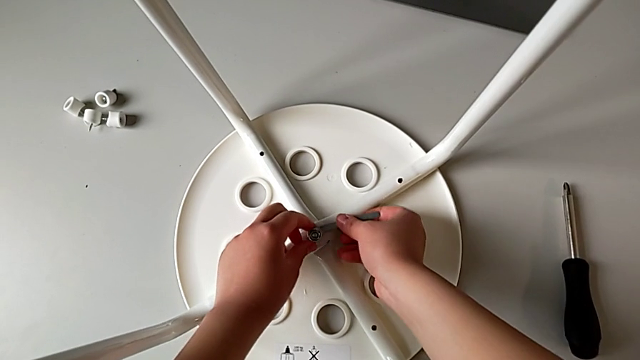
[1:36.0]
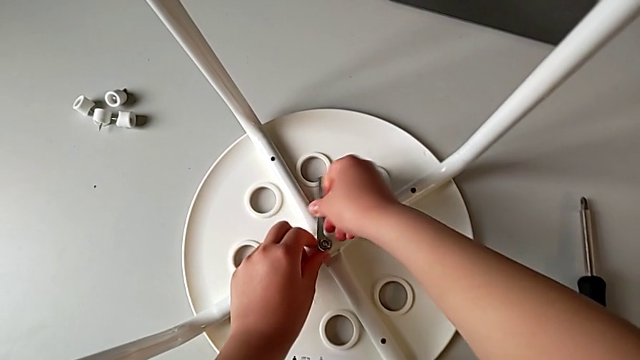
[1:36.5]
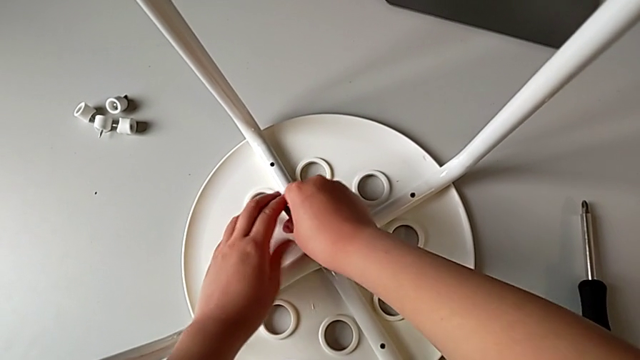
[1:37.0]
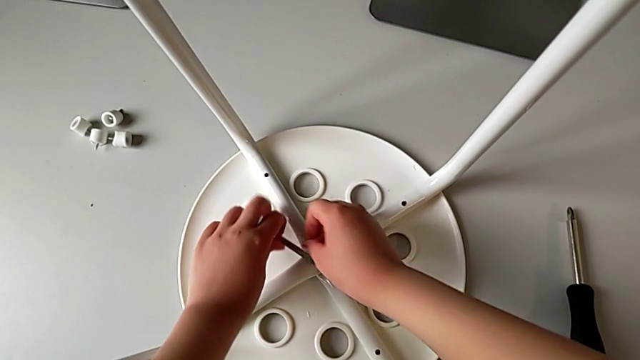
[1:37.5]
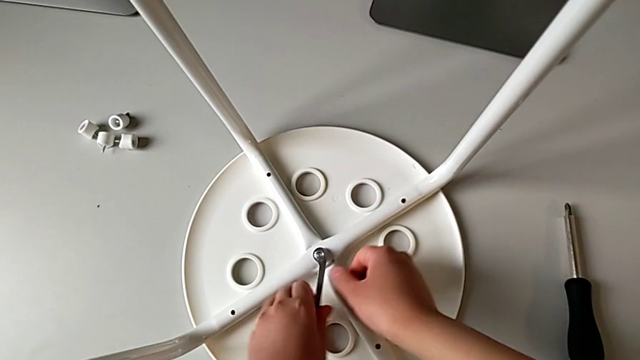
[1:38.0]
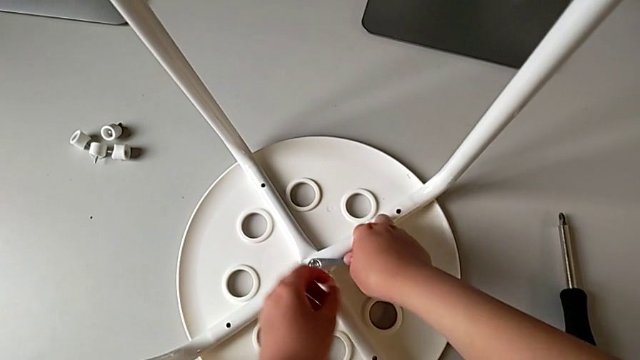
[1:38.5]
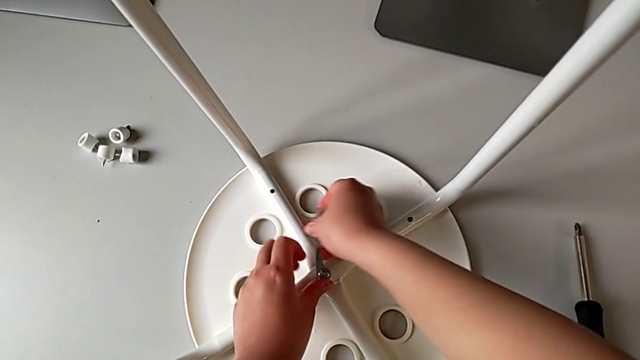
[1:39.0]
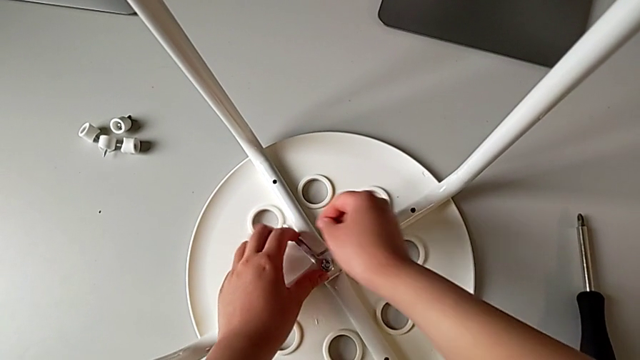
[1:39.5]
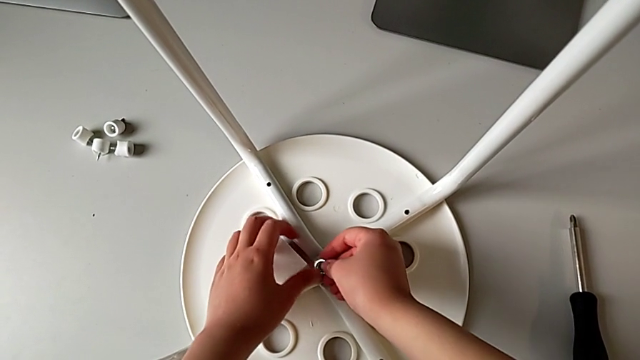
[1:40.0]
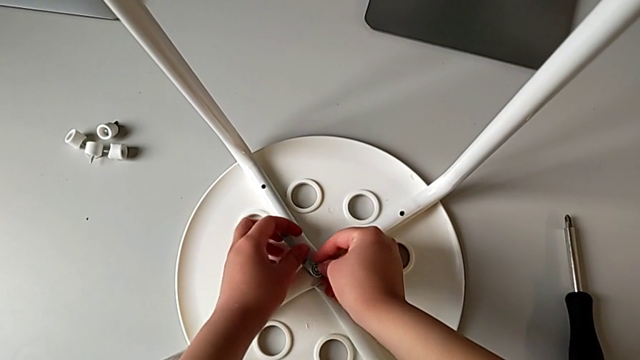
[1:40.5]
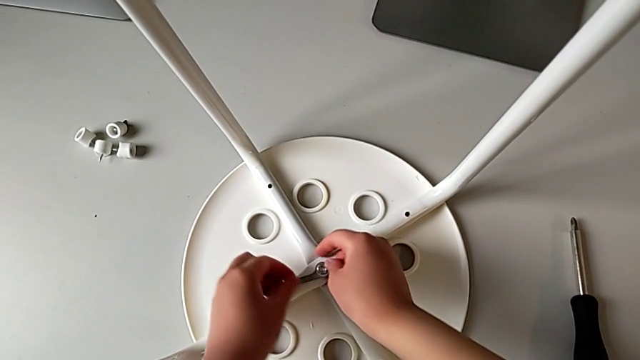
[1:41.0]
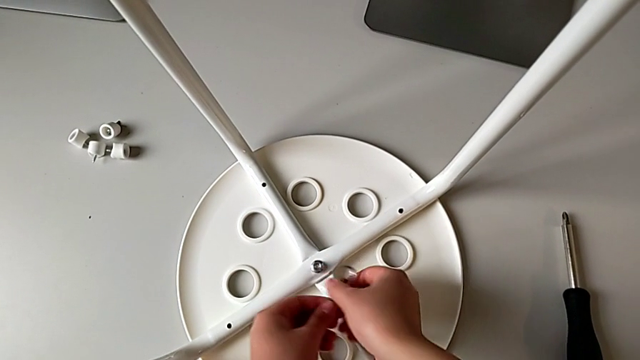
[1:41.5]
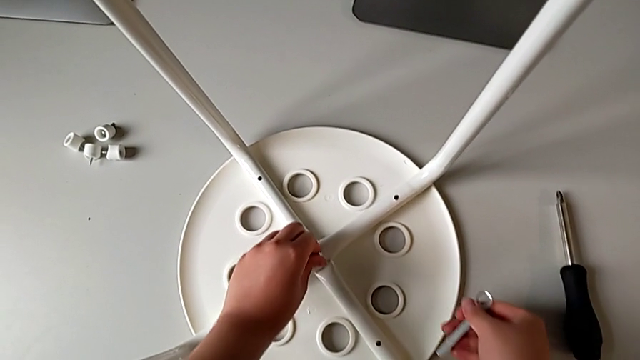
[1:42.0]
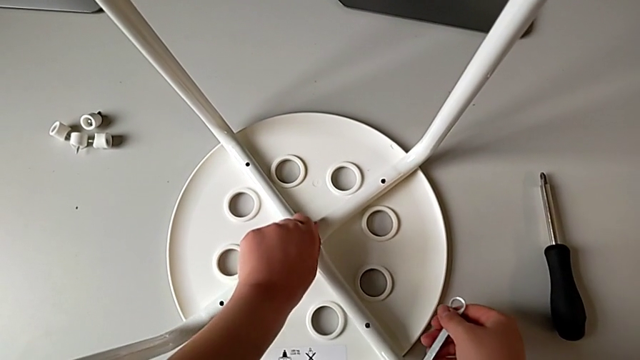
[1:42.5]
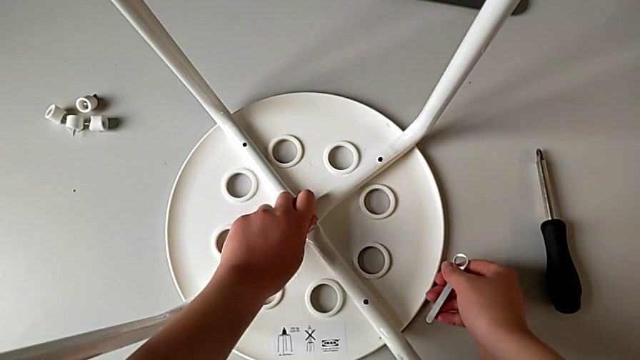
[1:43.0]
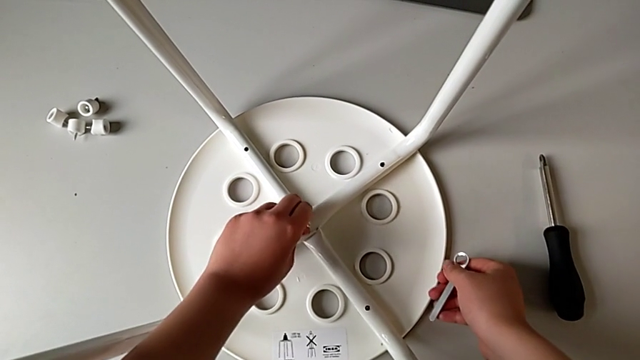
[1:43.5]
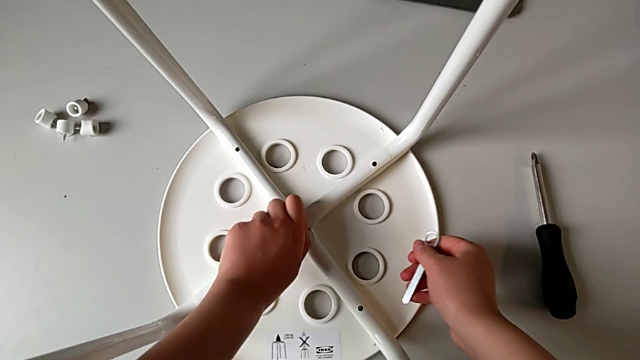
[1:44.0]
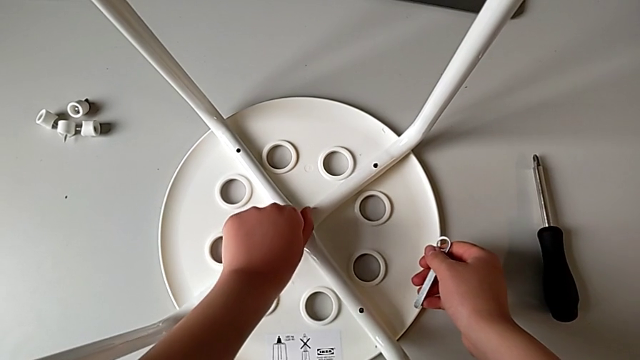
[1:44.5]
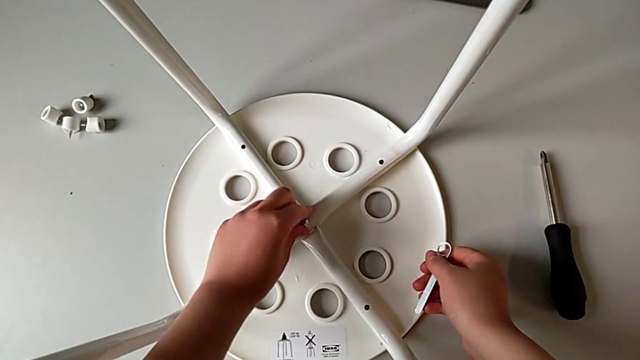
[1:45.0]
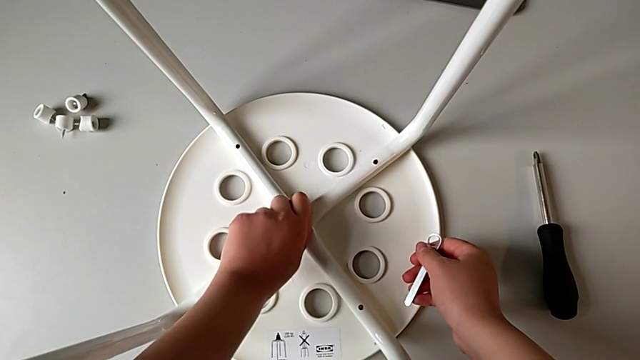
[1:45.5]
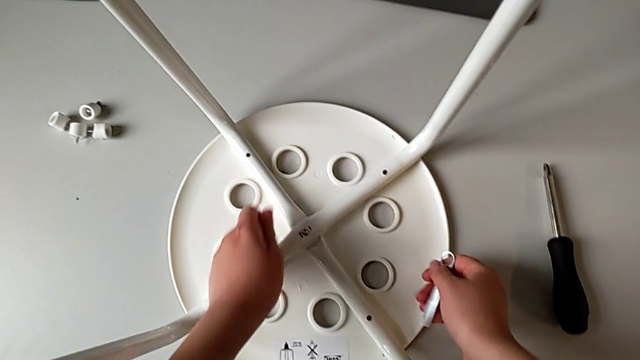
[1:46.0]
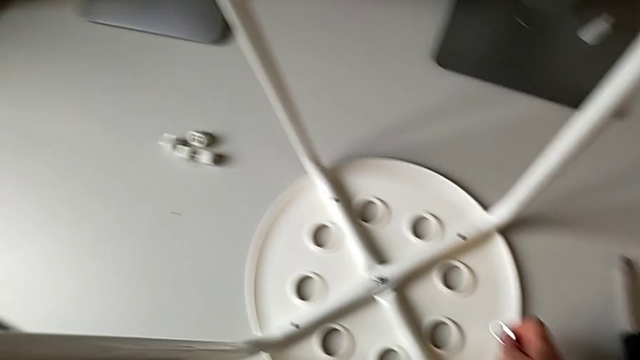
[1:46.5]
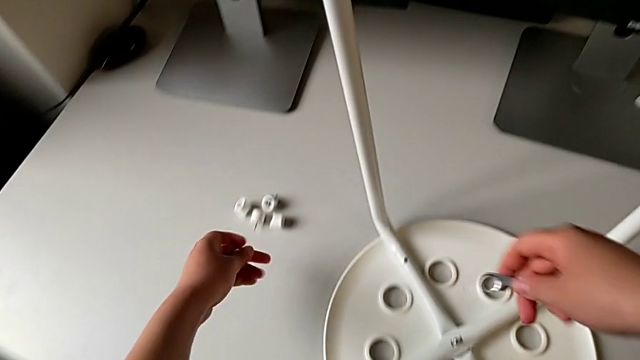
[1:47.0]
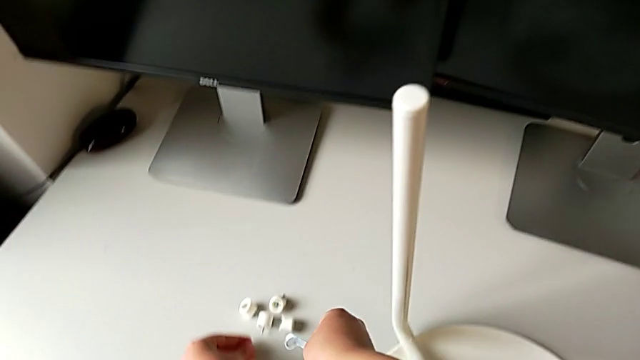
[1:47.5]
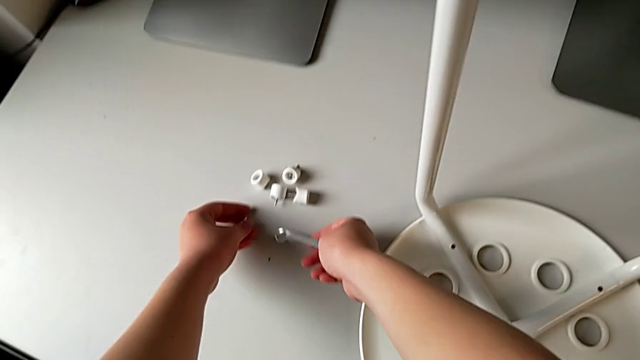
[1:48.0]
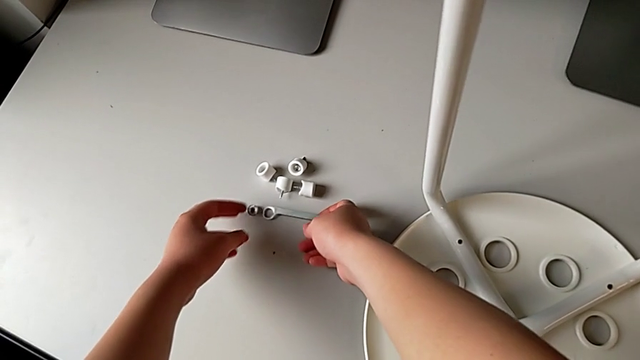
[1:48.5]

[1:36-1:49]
The camera wearer is unscrewing the middle bolt on the leg of the chair. They unscrew the middle bolt, drop the little hexagonal wrench, insert it, unscrew the middle bolt, disassemble the little hexagonal wrench and grab the middle hex nut. They unscrew the middle bolt with the left hand, withdraw the middle hex nut with the left hand, lift it, place the little hexagonal wrench with the right hand and place the middle hex nut with the left hand.

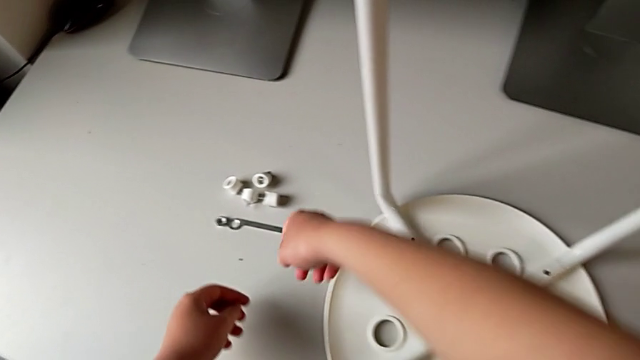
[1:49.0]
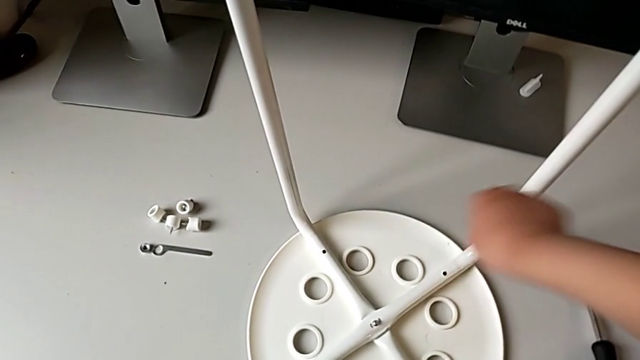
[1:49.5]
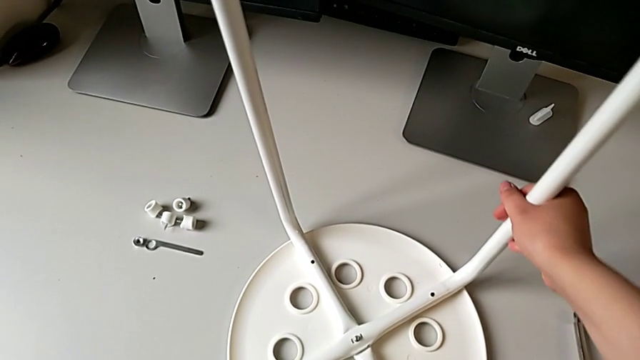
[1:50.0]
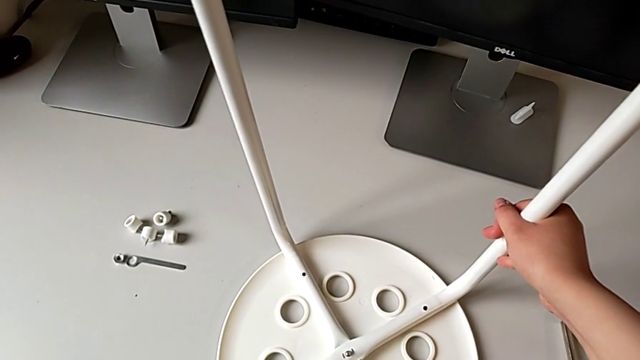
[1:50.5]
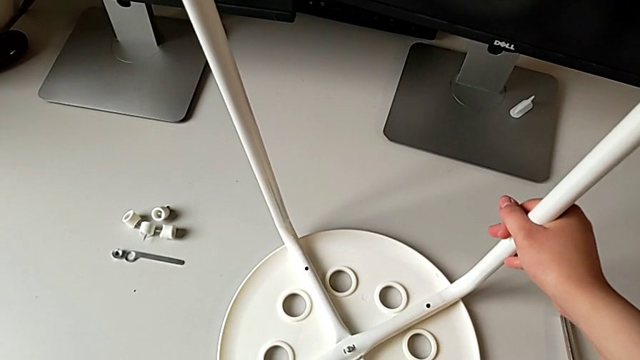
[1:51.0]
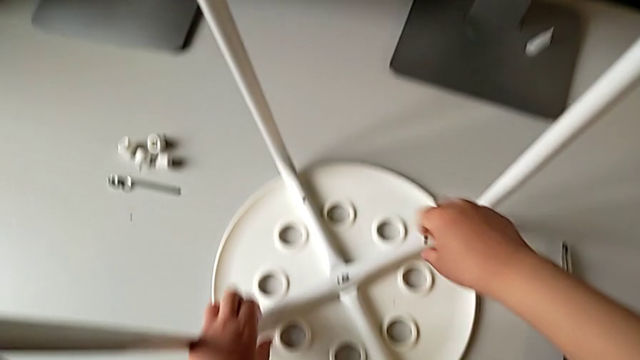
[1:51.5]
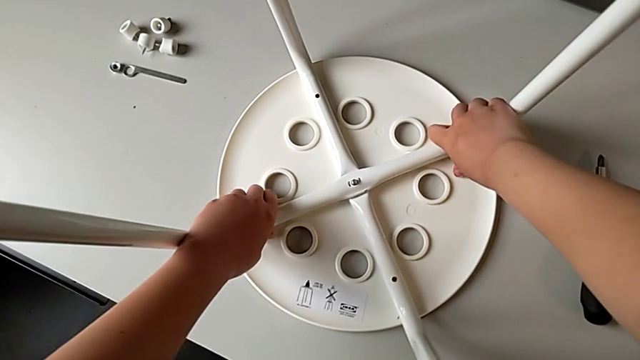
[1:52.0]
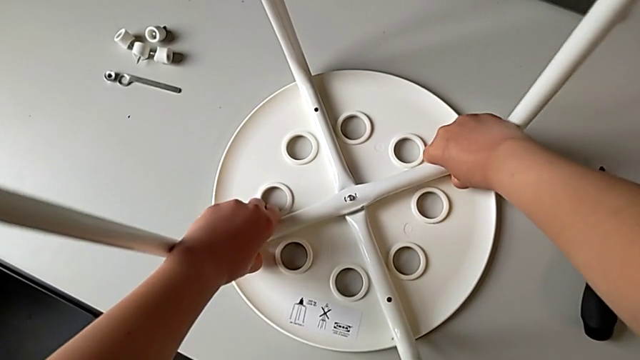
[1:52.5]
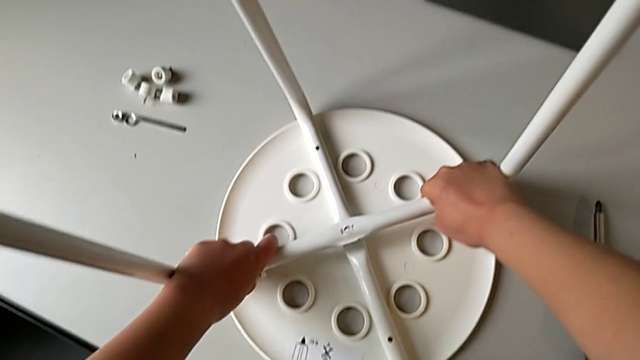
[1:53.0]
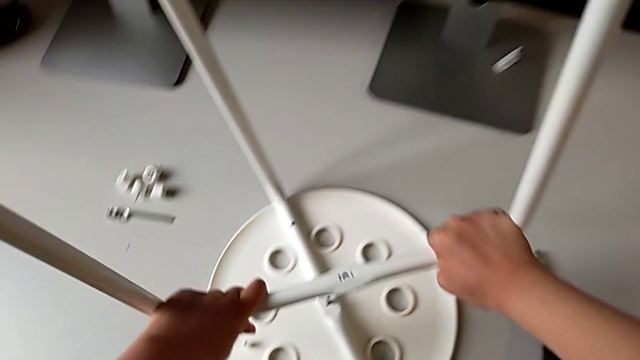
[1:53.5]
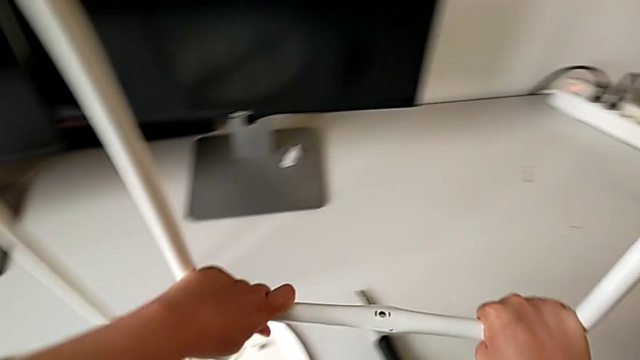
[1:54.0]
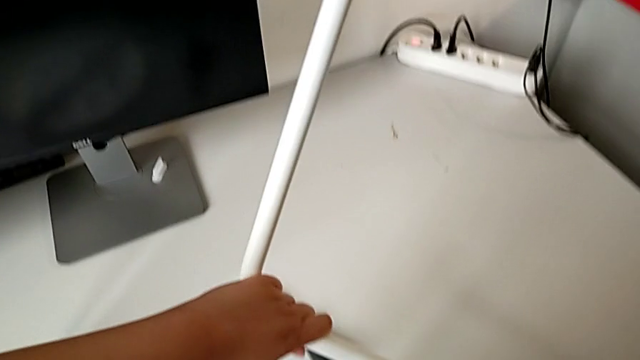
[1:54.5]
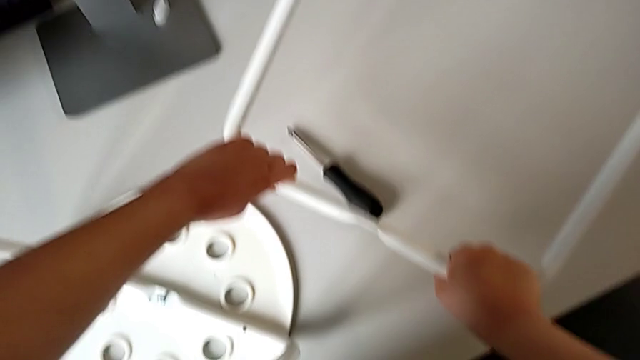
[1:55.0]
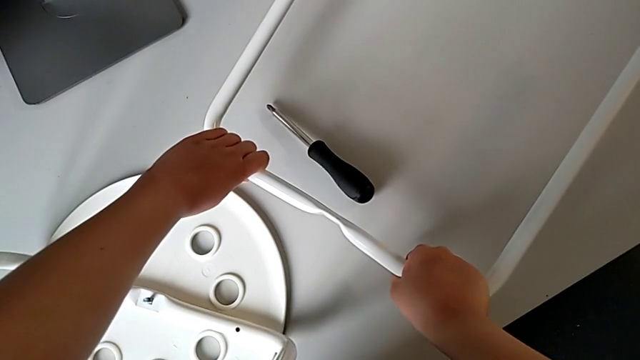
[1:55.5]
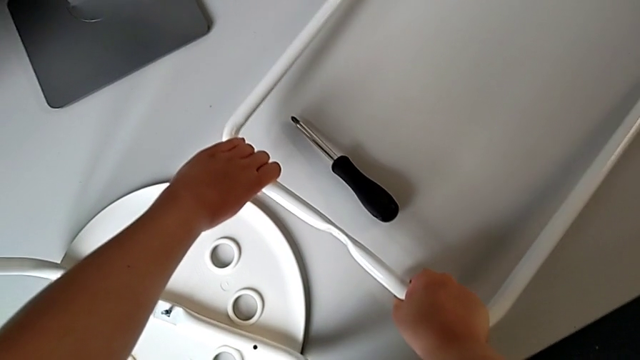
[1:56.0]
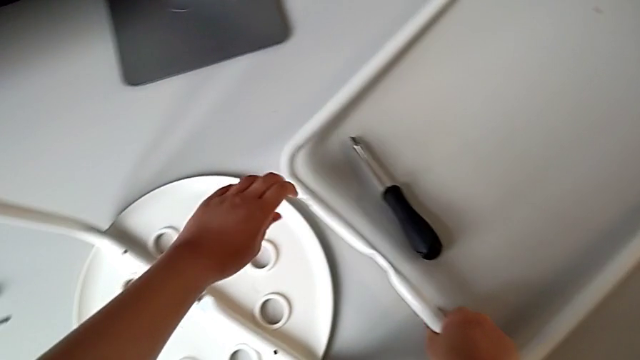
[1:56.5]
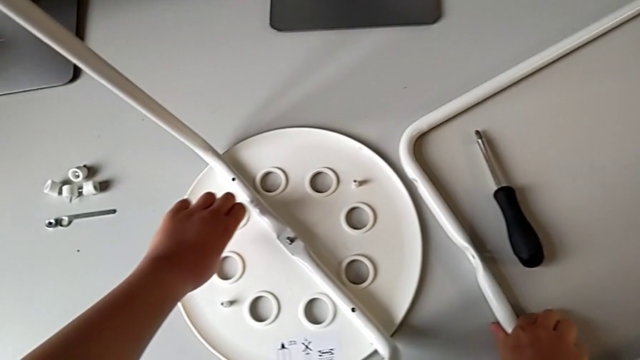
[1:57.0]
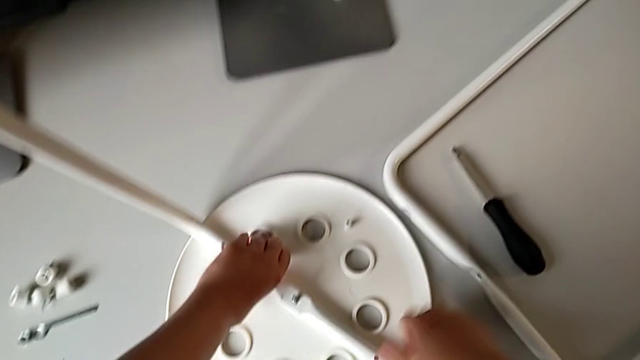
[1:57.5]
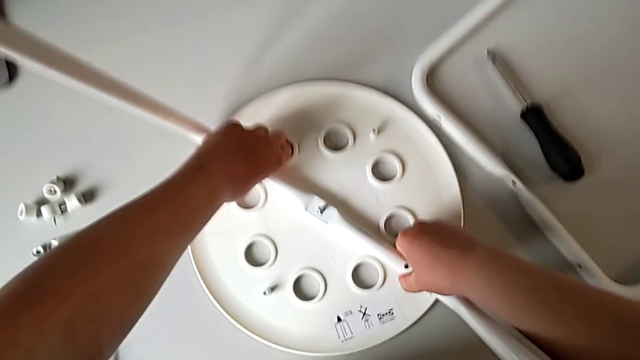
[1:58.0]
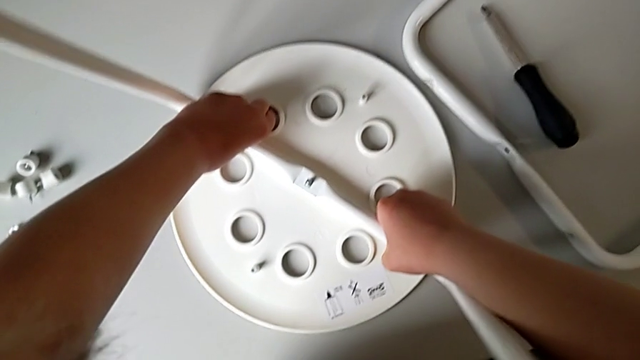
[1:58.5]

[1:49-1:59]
The camera wearer is detaching the legs from the seat of the chair. They grab the first leg, approach it, withdraw it, lift it and place it with the right hand. They approach the second leg with the left hand, grab it with the right hand and withdraw it.
